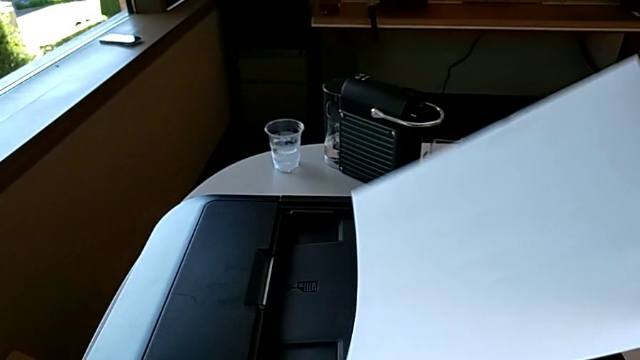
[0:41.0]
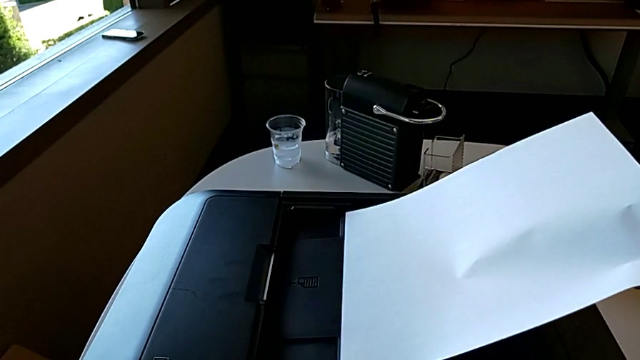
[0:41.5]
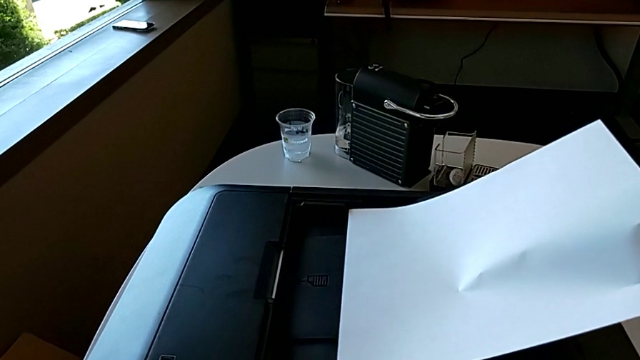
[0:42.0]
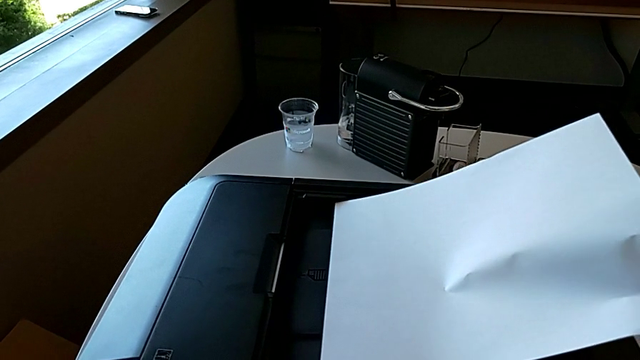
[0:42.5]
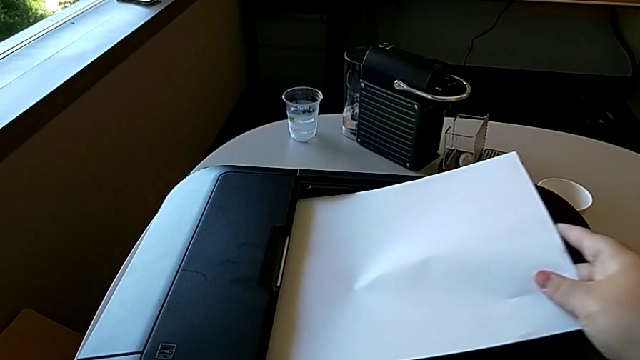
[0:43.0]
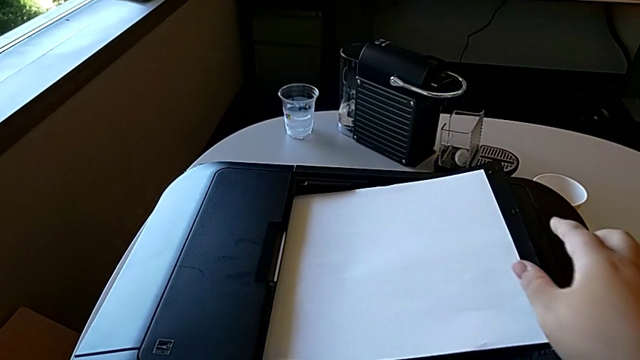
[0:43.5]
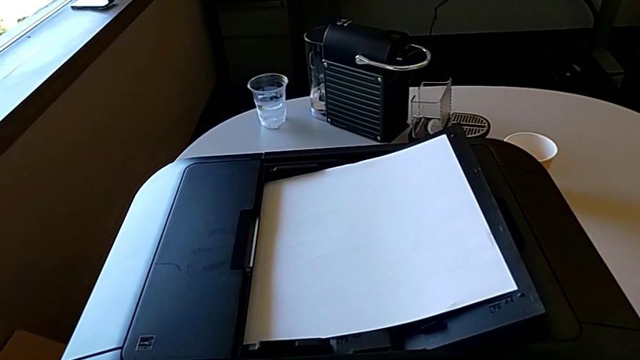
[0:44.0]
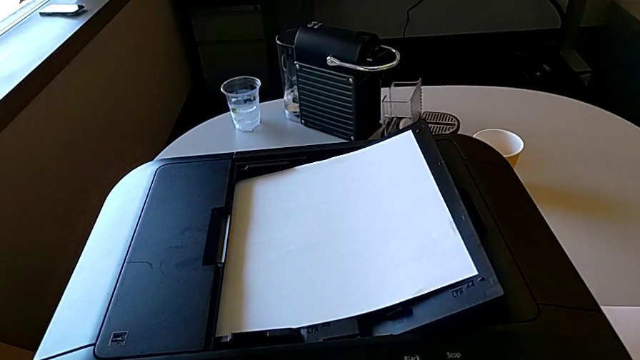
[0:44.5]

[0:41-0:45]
The camera wearer is placing a stack of papers on the printer. They insert the paper stack.

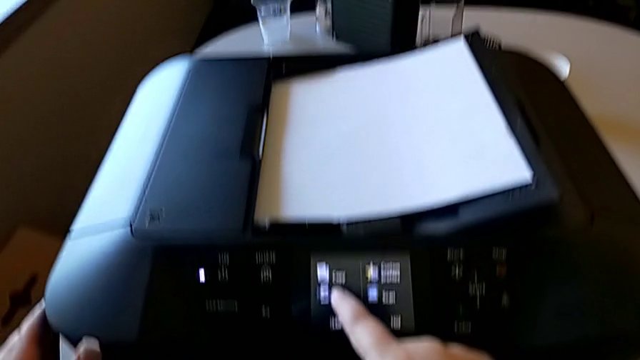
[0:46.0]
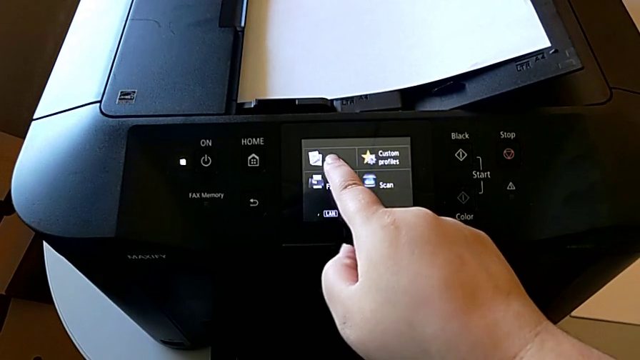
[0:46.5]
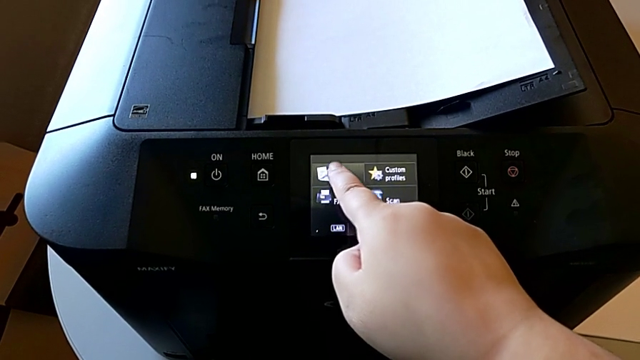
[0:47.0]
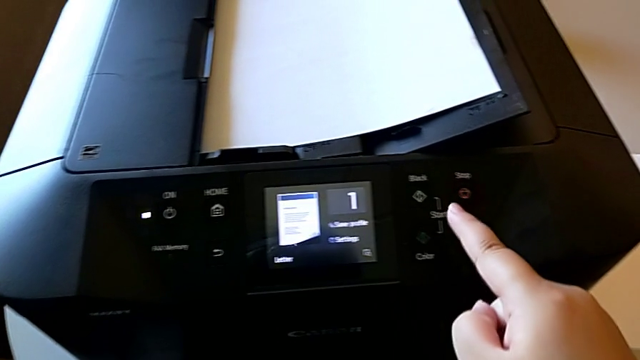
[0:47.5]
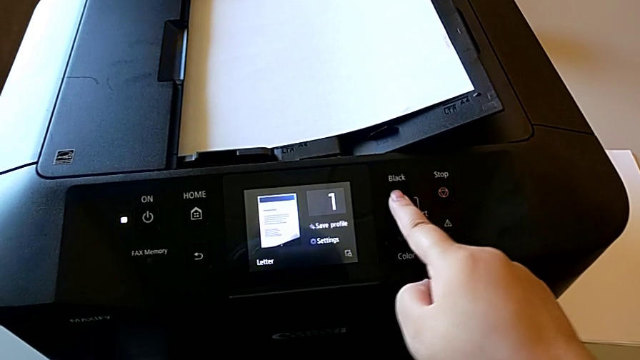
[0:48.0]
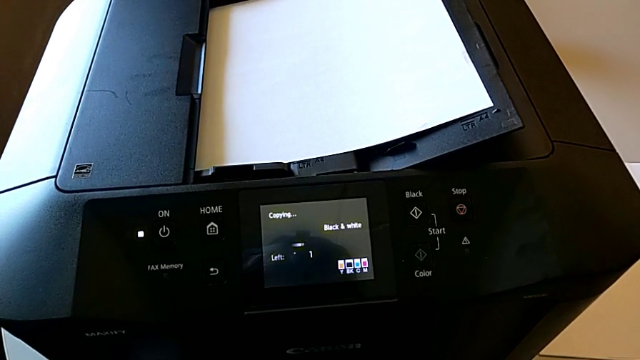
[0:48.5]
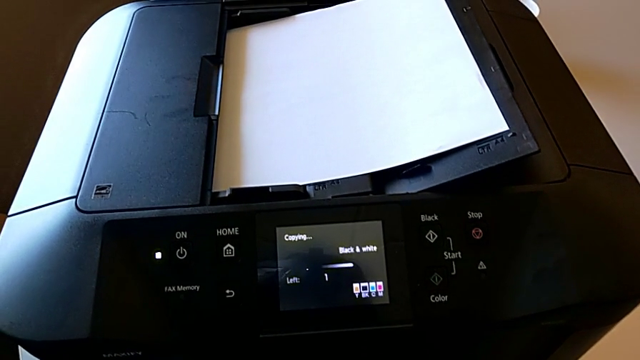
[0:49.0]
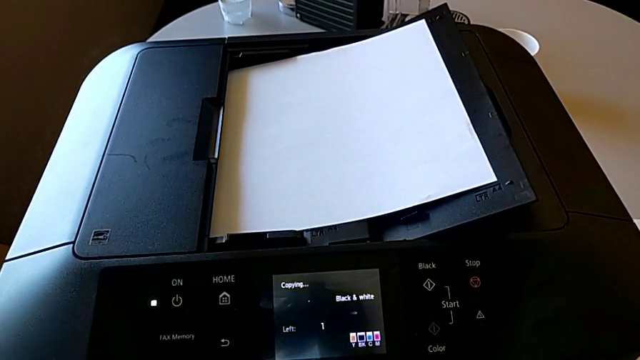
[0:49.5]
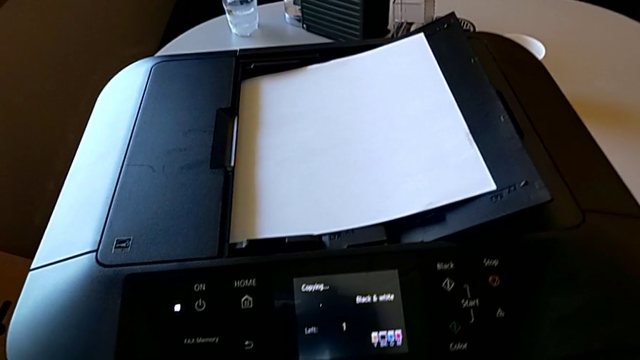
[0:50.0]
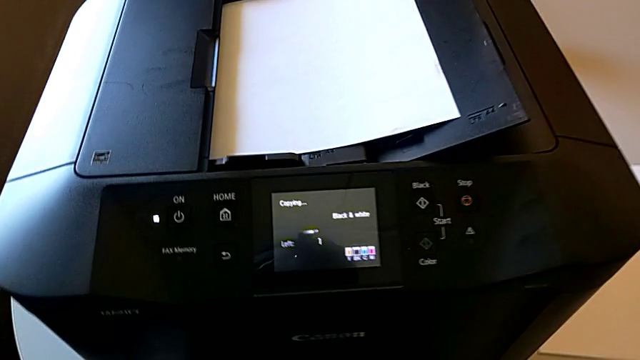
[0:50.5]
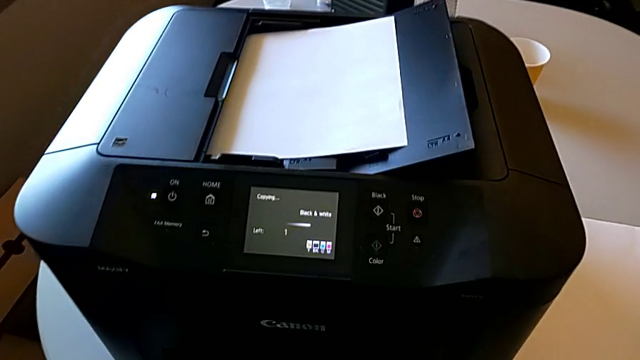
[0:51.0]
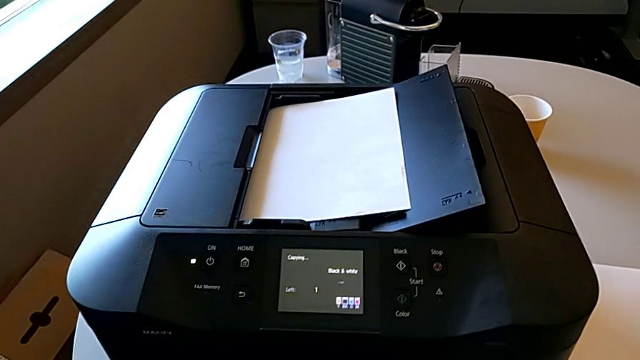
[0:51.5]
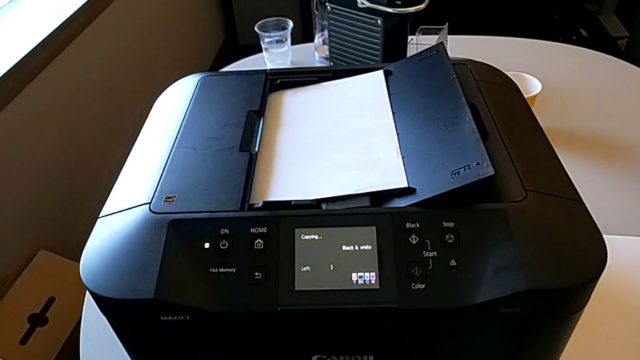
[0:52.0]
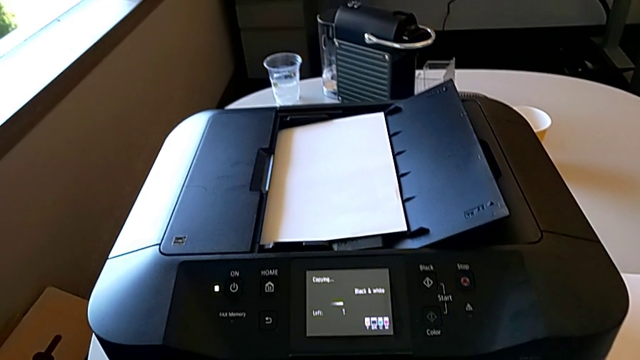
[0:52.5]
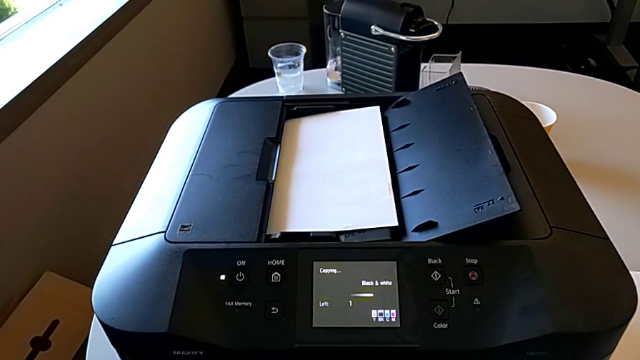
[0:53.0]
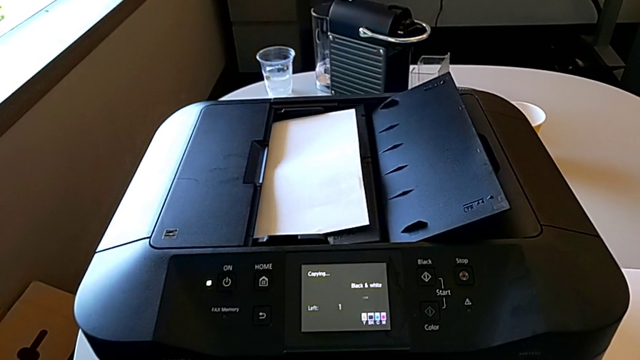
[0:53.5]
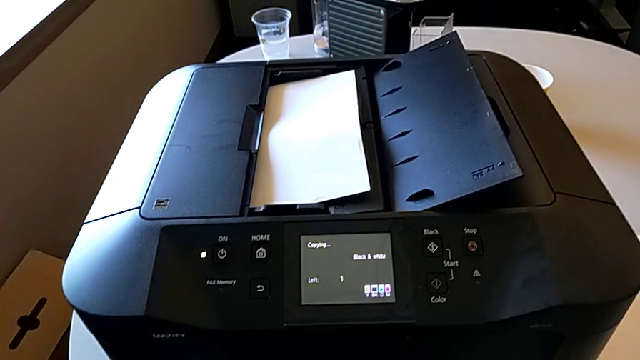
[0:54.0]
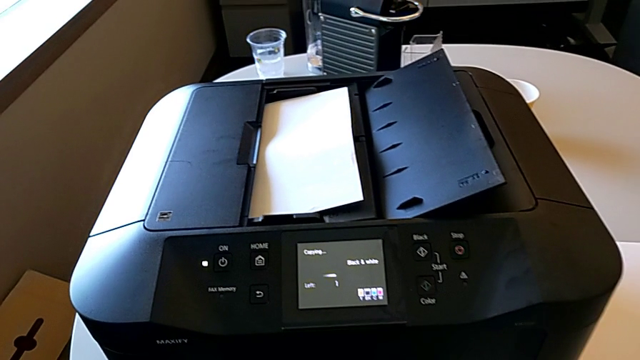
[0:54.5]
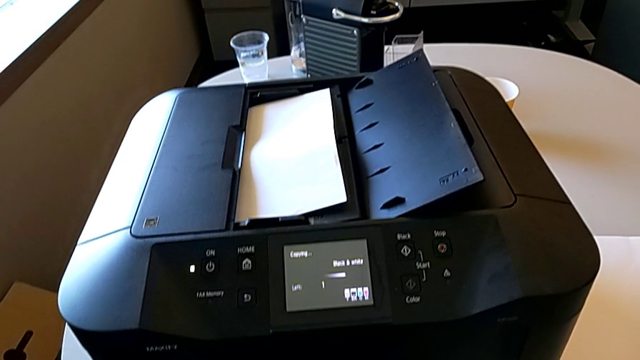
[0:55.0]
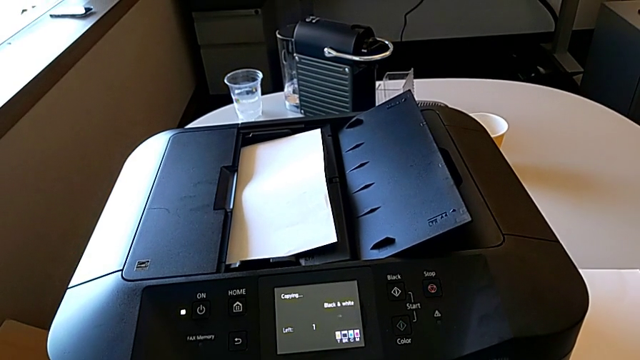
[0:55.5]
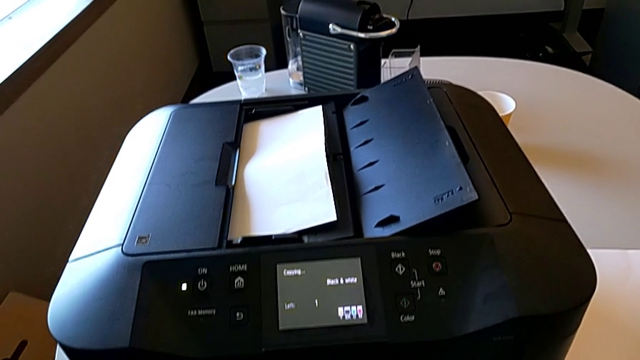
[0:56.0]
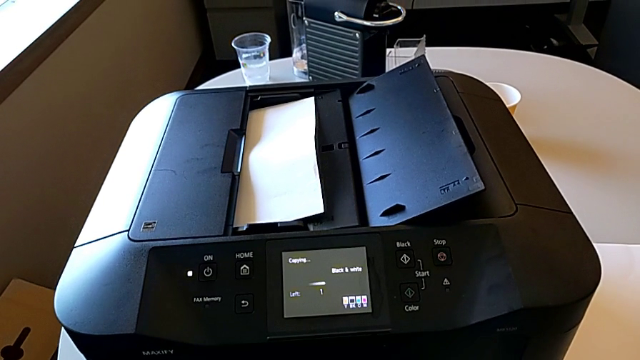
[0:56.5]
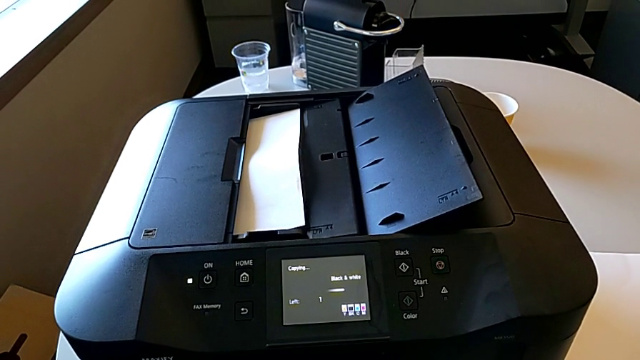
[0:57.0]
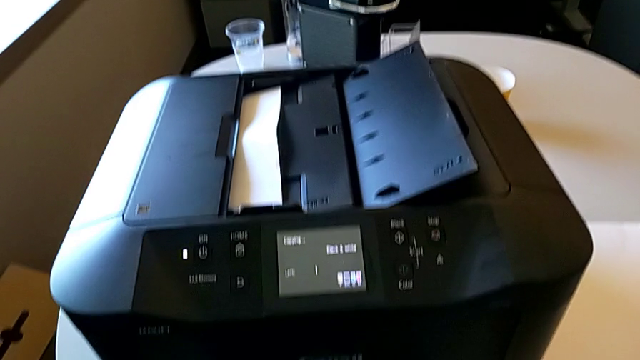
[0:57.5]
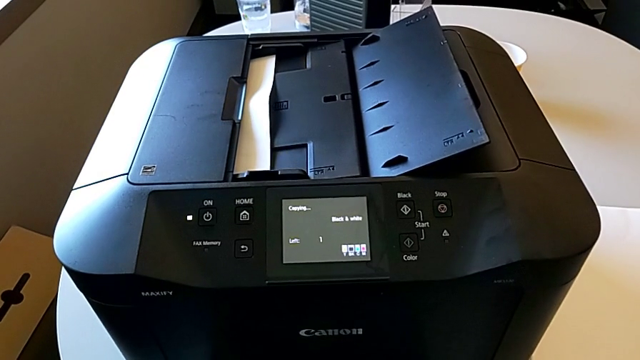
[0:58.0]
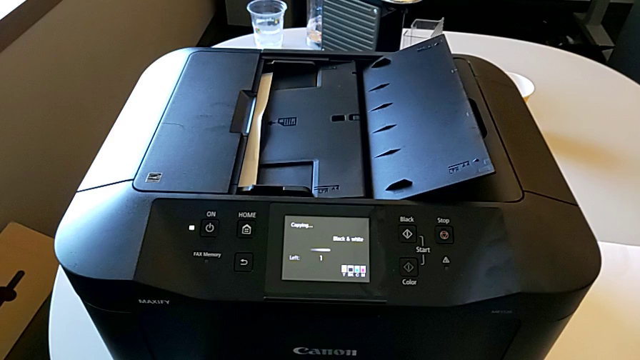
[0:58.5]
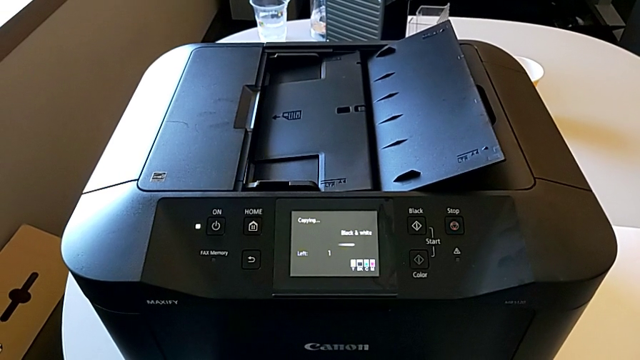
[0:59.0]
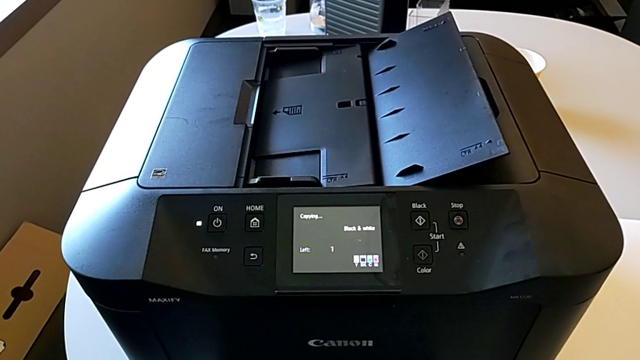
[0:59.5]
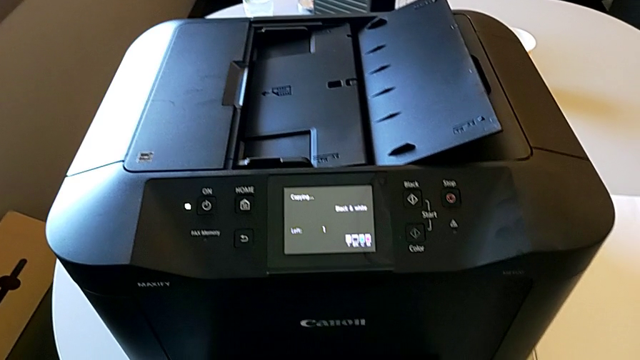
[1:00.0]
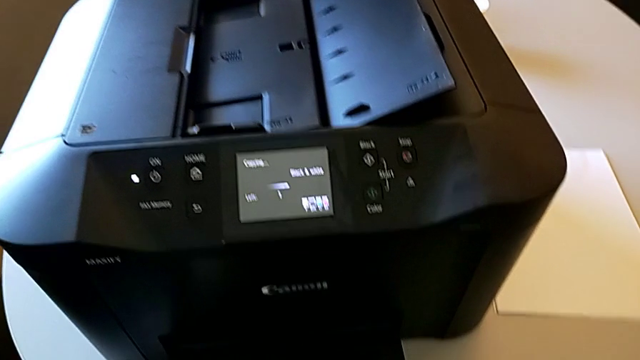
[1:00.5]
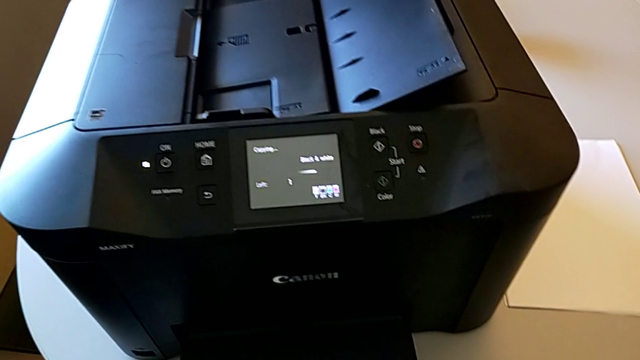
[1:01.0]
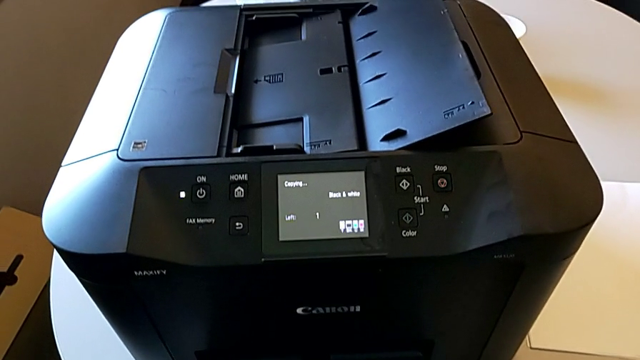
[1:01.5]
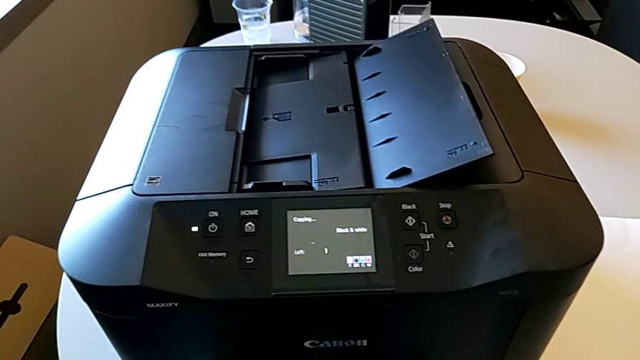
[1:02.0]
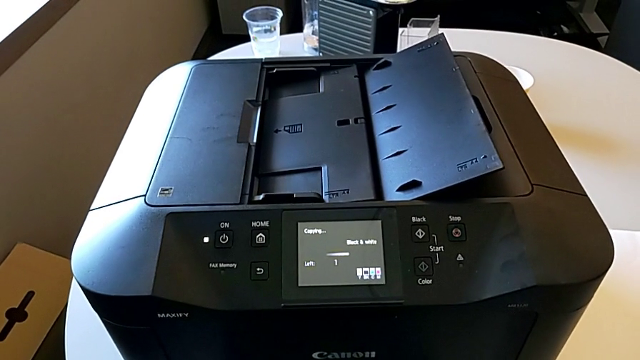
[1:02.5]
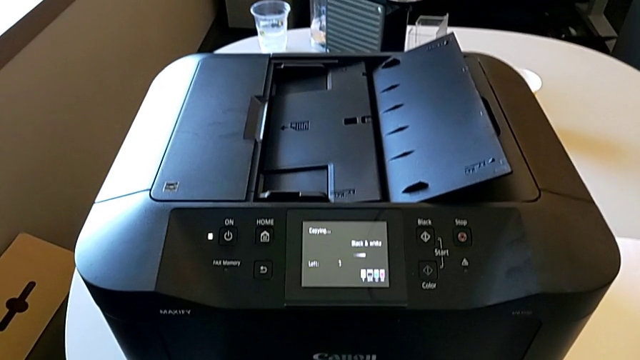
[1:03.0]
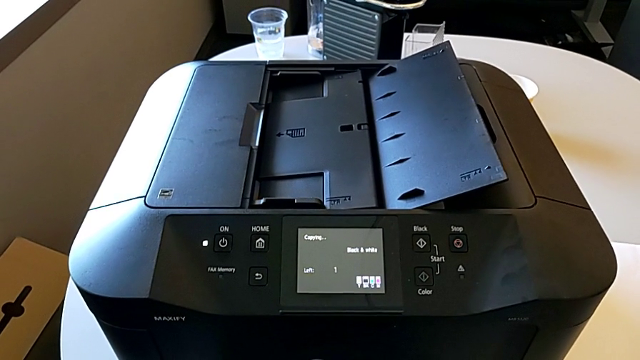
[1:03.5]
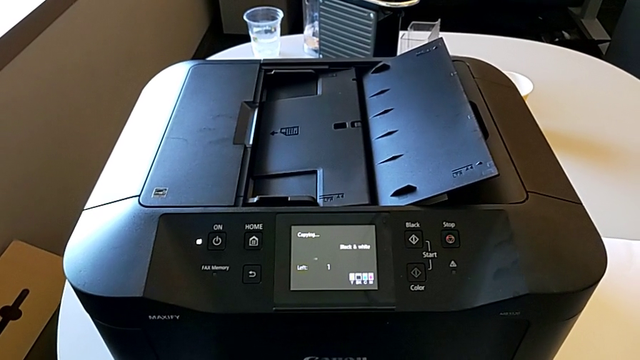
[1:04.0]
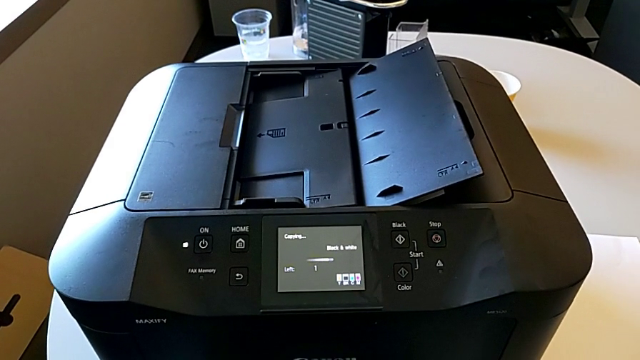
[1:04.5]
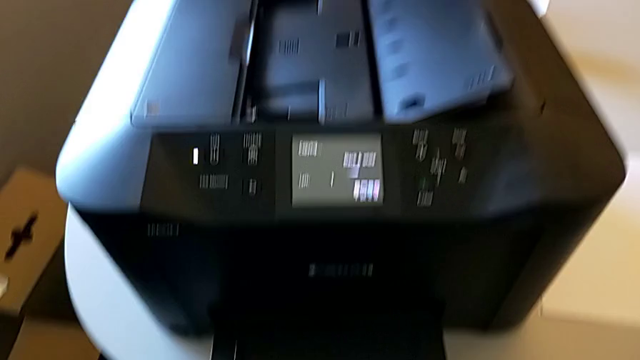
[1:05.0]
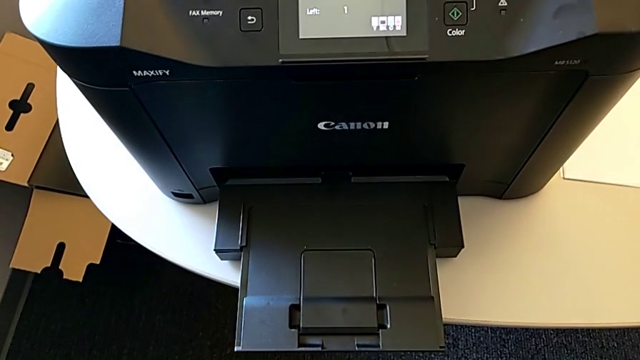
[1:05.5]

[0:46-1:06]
The camera wearer is copying on the printer. They press the button and press the touch screen.
